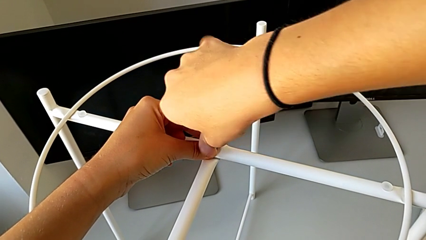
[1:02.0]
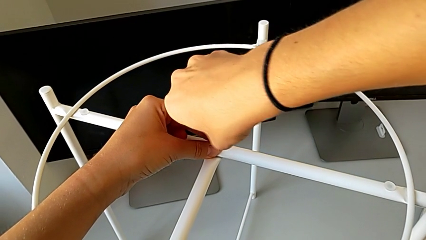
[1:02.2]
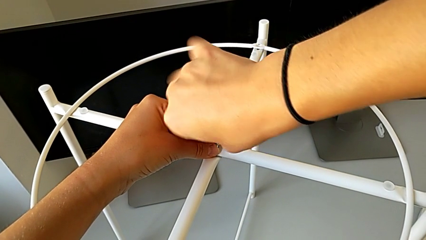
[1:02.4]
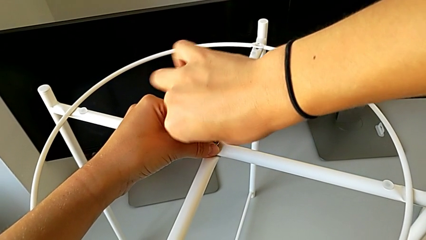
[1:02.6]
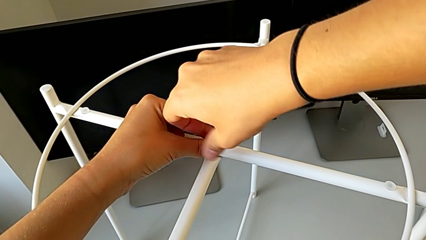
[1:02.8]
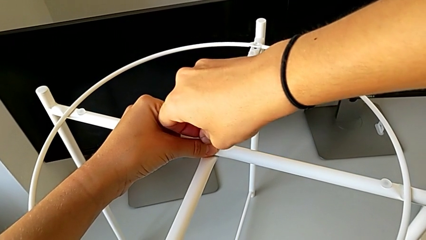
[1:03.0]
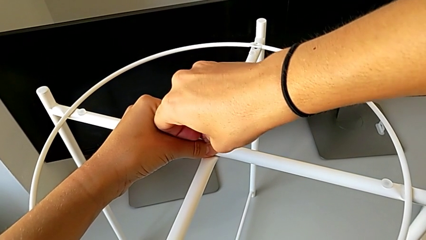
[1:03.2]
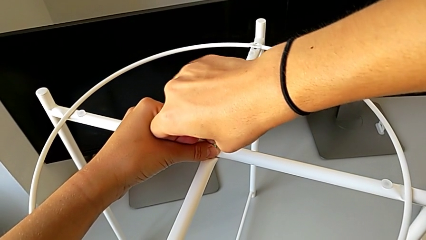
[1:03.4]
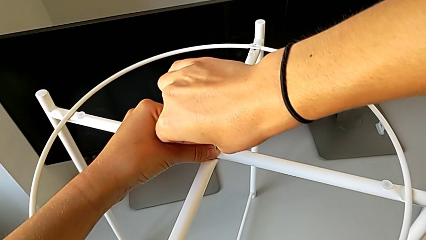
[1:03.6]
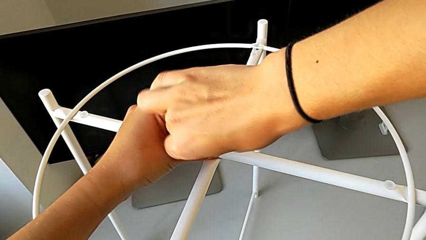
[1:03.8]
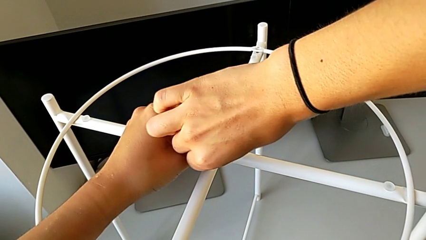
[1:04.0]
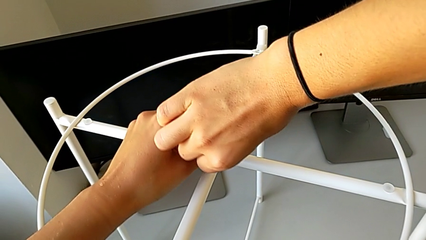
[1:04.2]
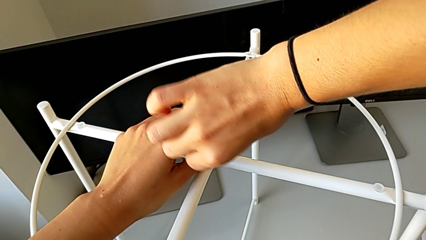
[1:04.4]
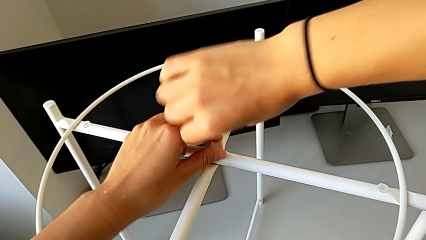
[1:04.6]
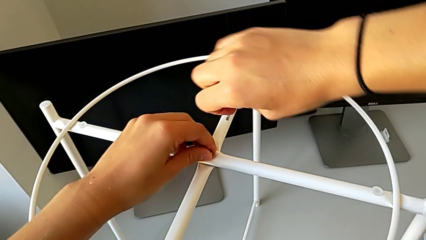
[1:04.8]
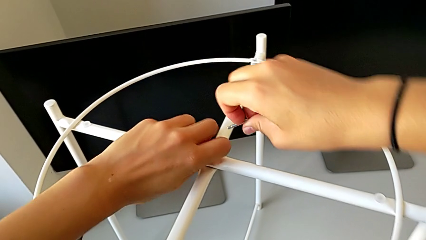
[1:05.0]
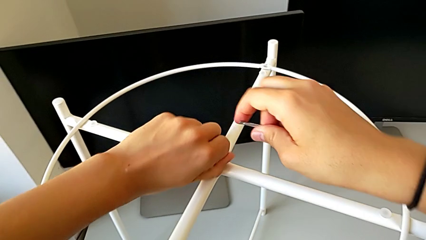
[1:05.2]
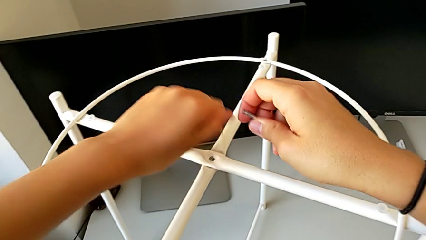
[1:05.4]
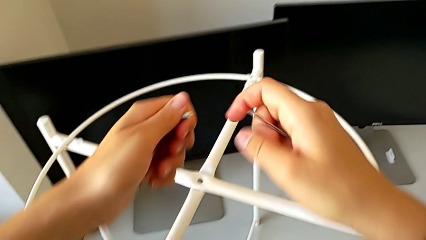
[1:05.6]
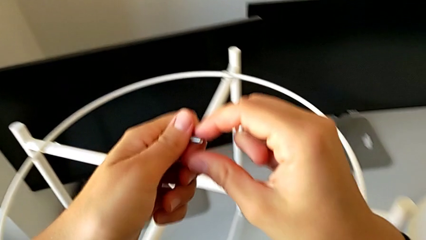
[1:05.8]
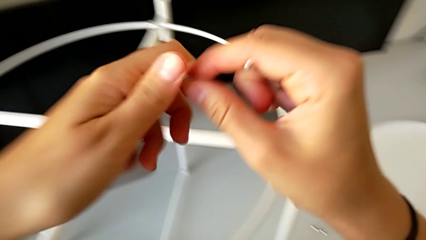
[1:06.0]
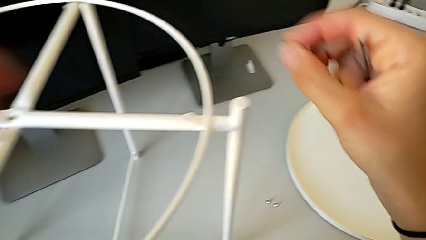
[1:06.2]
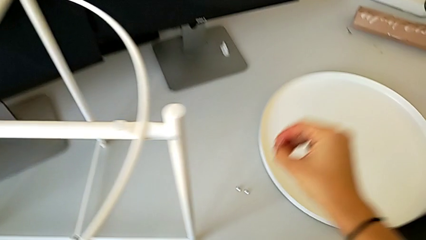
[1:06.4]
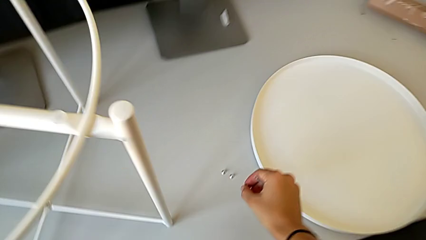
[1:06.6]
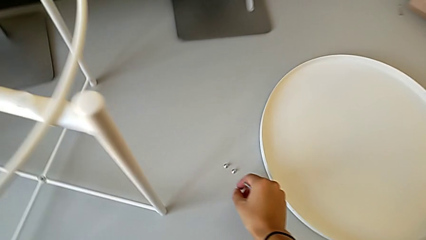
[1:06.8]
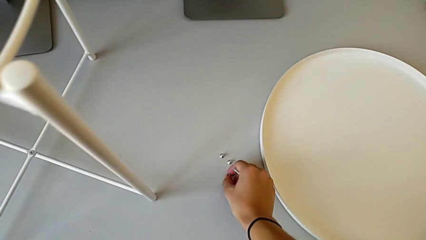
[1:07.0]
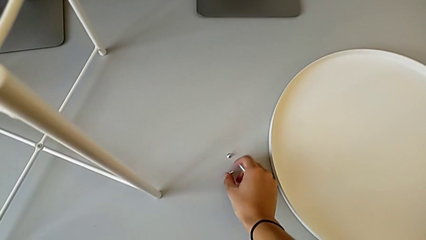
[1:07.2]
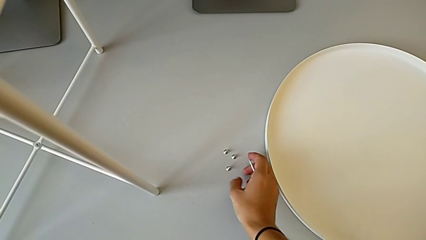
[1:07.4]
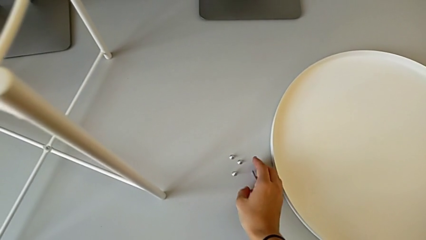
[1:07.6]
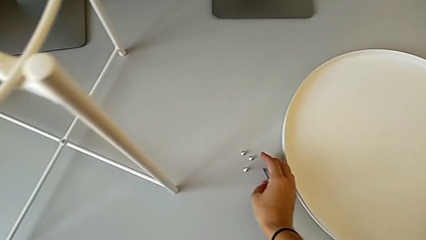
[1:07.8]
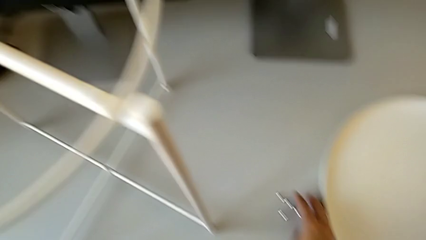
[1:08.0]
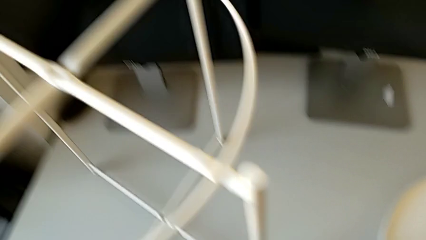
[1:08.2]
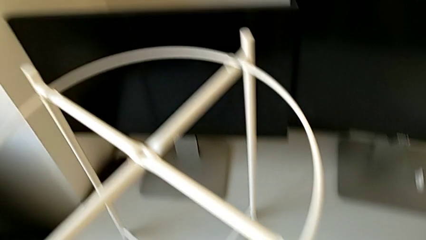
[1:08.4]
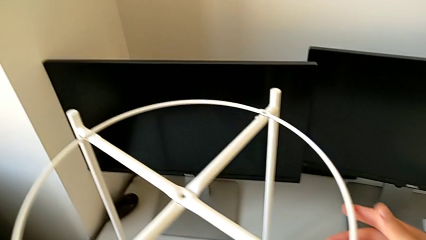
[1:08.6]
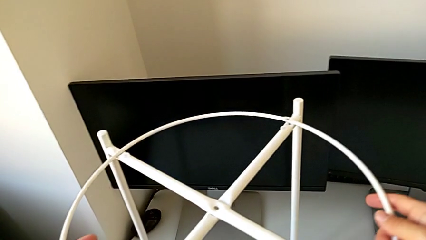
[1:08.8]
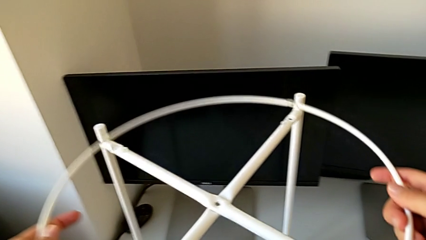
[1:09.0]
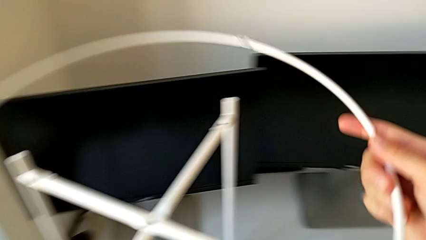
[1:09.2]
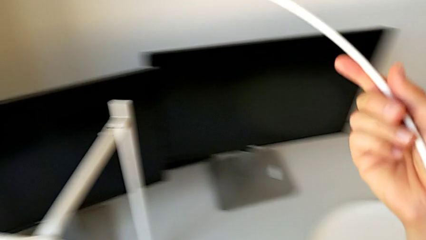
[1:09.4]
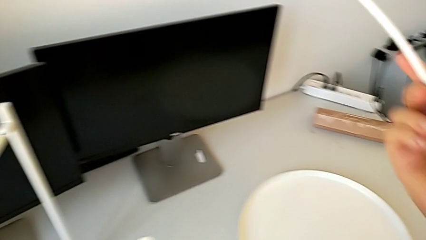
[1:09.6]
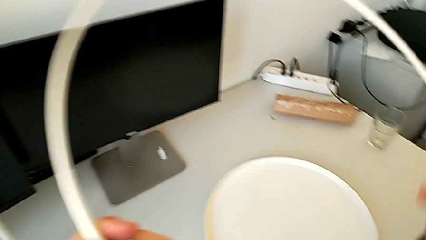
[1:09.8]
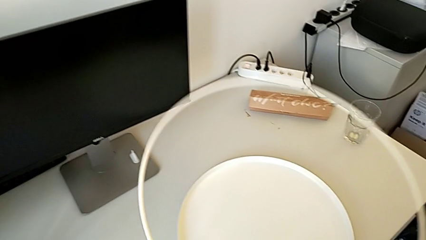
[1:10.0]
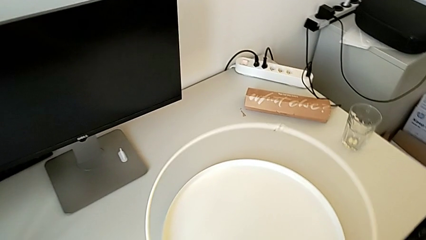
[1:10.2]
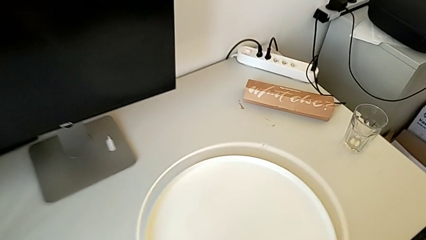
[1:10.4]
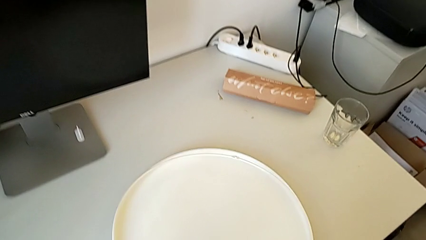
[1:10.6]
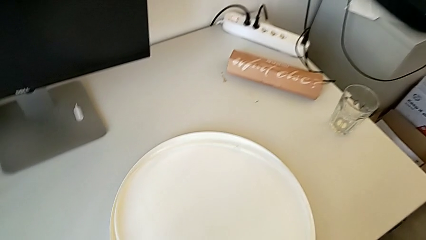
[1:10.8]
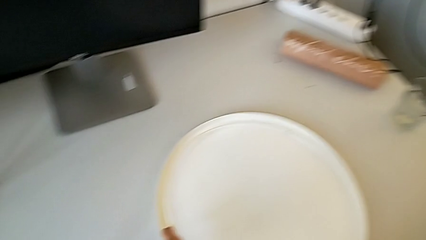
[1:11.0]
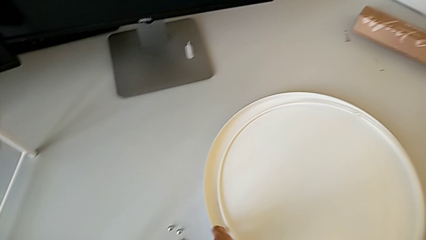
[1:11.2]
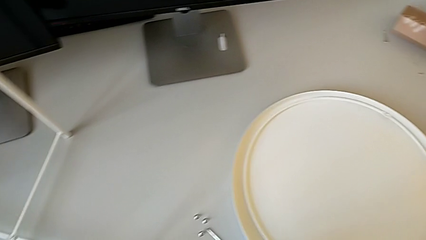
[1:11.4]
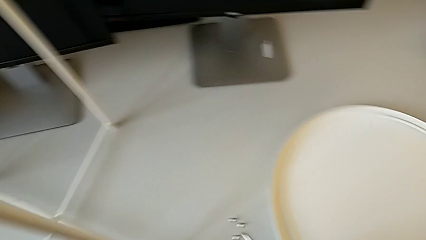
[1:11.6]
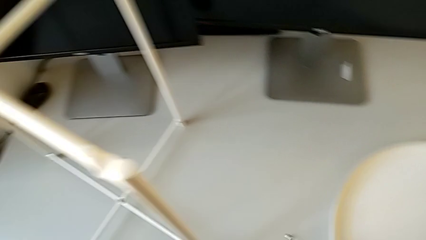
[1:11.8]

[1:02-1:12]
The camera wearer is unscrewing the top hex socket head. They unscrew the hex socket head, withdraw the Allen wrench, disassemble the hex socket head and place it. They place the Allen wrench, disassemble the circle and place it.

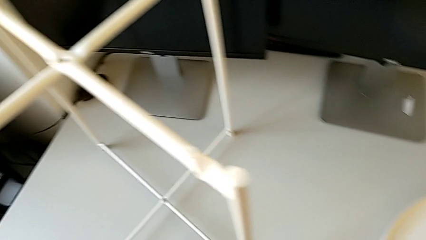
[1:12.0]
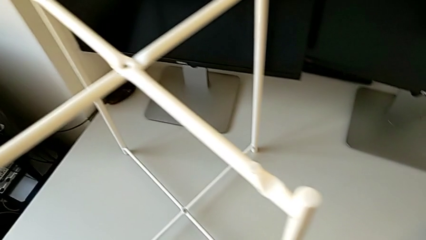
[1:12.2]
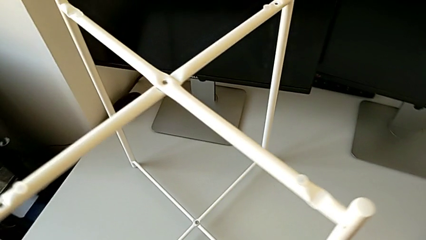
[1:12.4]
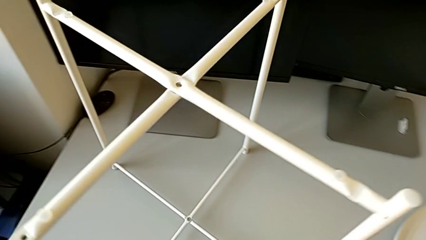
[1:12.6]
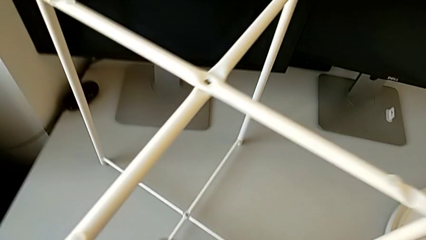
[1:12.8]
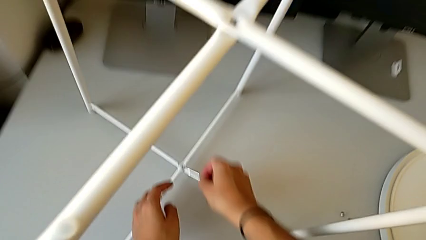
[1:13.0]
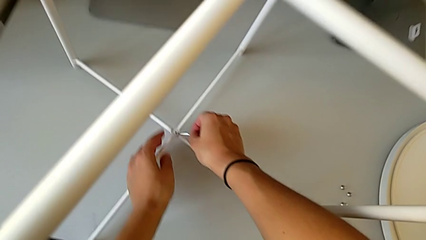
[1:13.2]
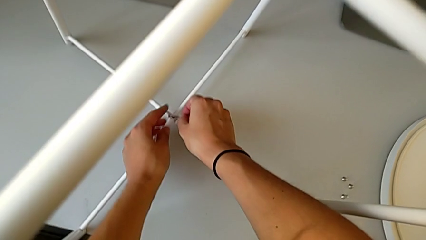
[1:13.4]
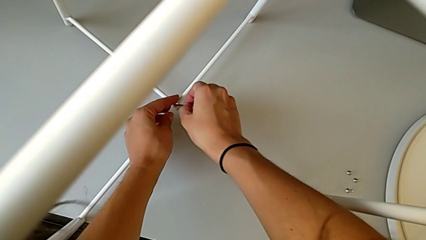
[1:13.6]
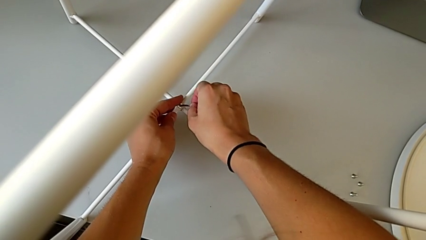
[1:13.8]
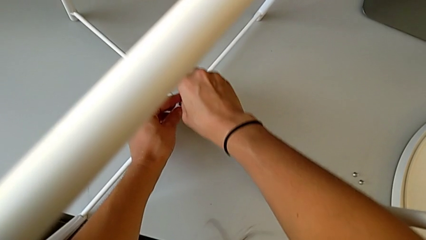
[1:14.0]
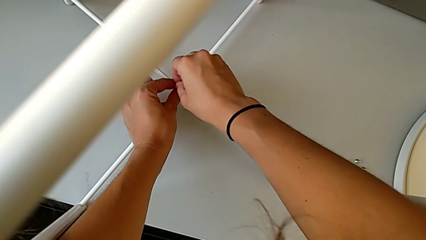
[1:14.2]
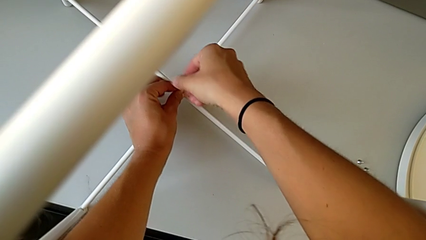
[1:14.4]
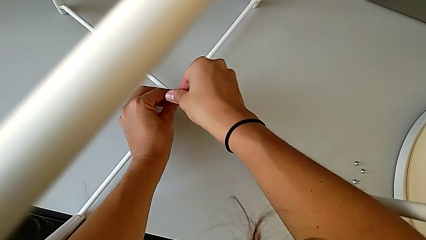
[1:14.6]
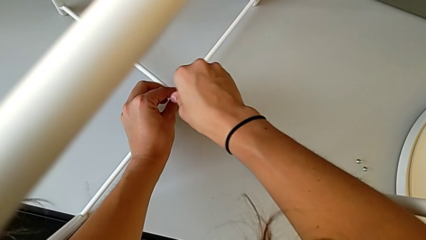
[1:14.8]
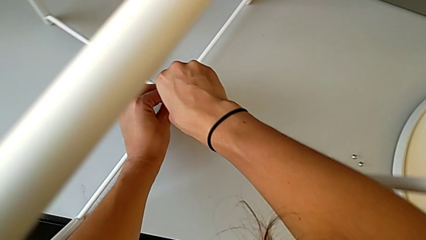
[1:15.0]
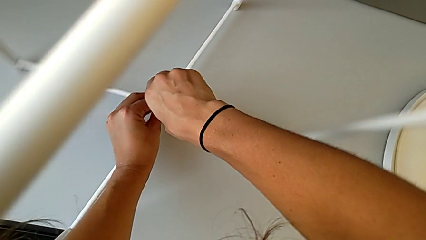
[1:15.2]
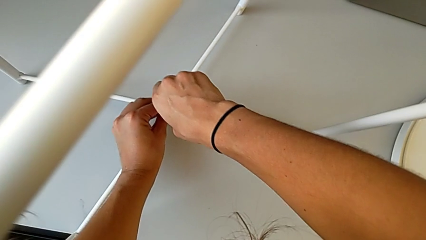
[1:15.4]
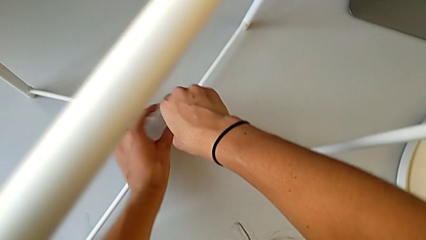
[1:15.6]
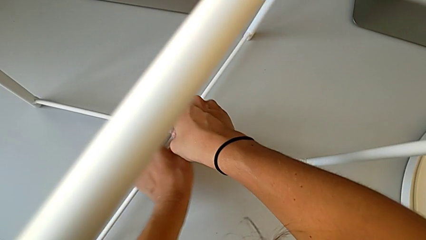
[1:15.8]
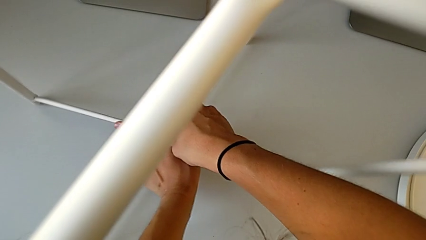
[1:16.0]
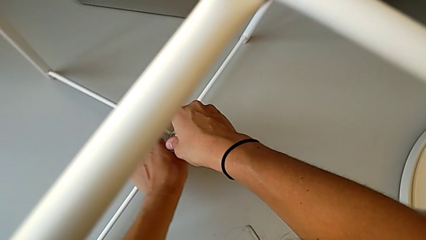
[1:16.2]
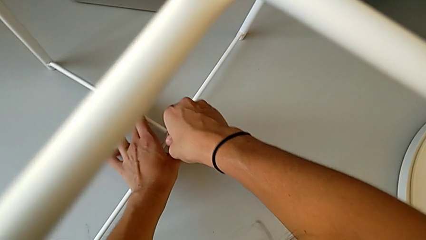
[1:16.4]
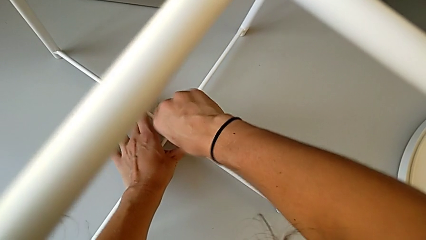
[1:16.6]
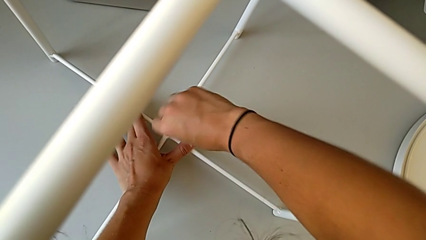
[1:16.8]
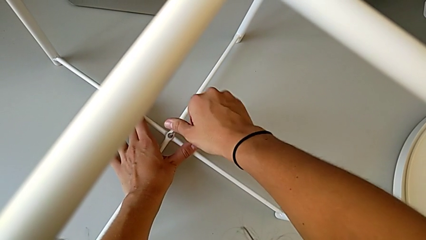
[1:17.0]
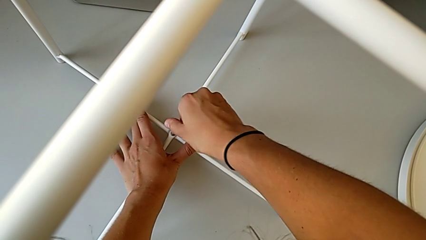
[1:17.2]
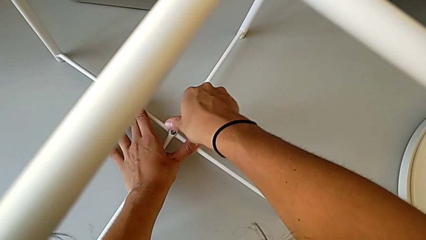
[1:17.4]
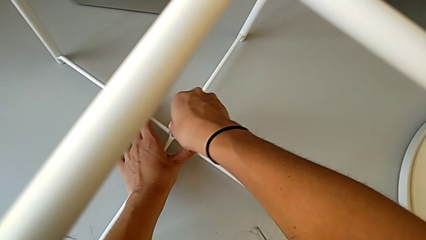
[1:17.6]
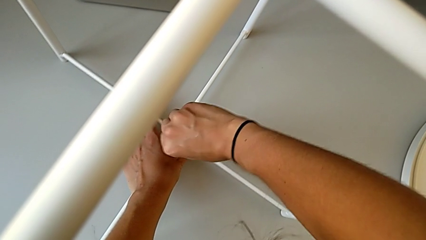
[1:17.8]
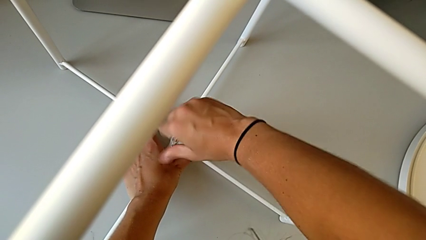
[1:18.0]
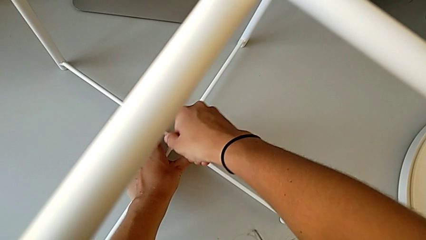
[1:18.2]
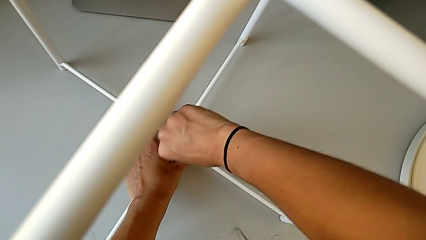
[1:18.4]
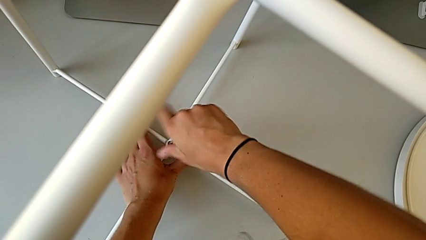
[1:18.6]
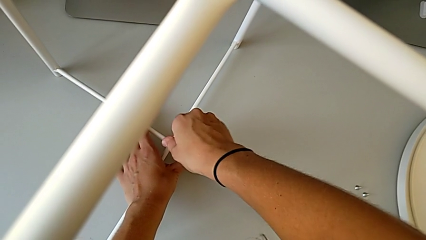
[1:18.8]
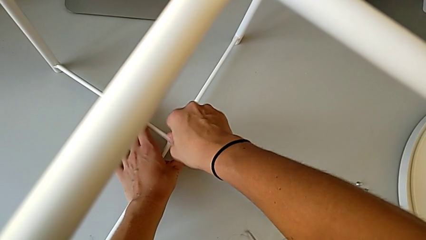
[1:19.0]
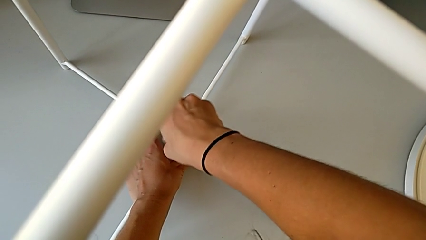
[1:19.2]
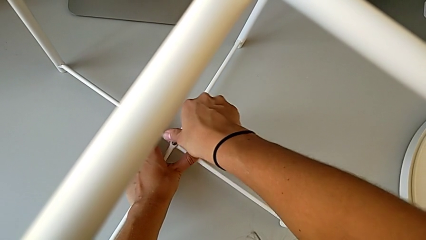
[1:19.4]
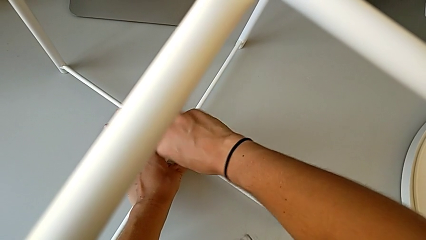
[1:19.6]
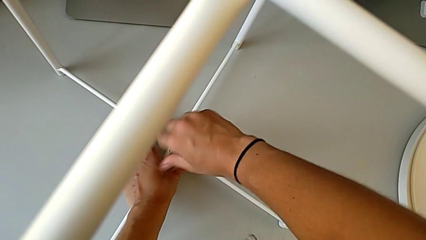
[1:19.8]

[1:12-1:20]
The camera wearer is unscrewing the bottom hex socket head. They approach the hex socket head, insert the Allen wrench and begin to unscrew the hex socket head.
